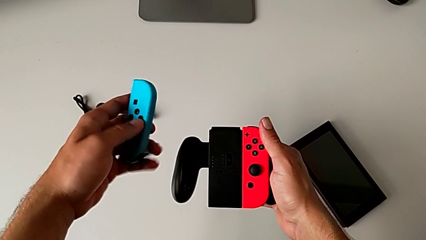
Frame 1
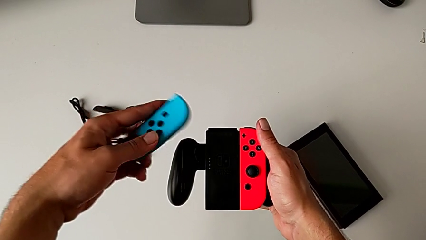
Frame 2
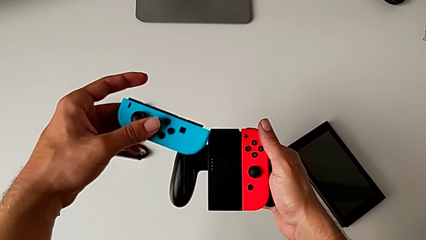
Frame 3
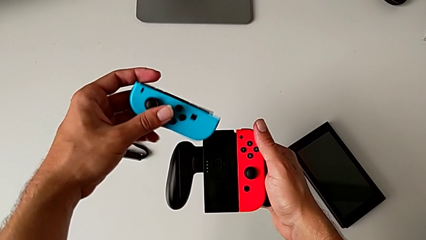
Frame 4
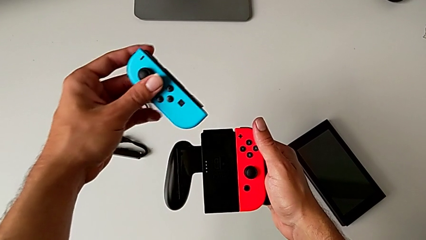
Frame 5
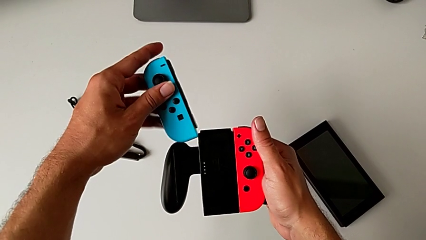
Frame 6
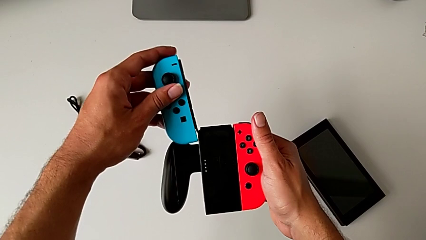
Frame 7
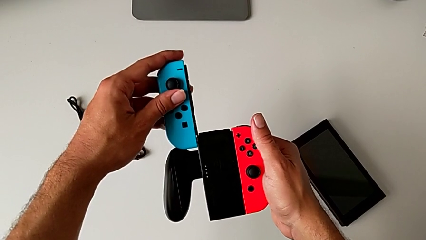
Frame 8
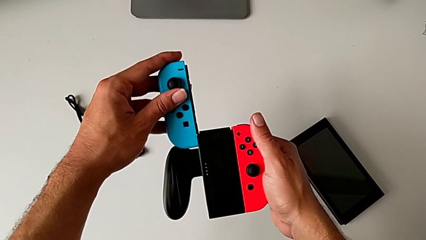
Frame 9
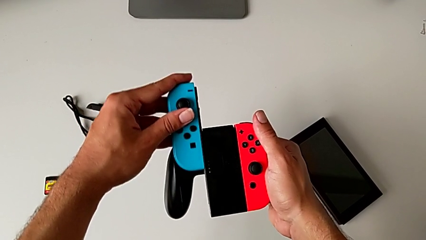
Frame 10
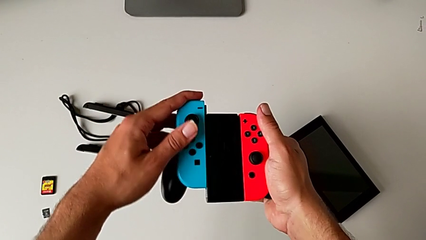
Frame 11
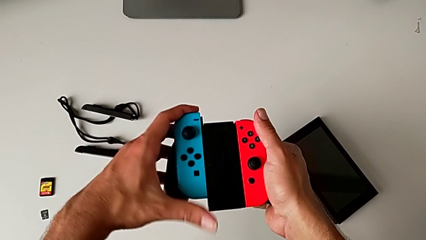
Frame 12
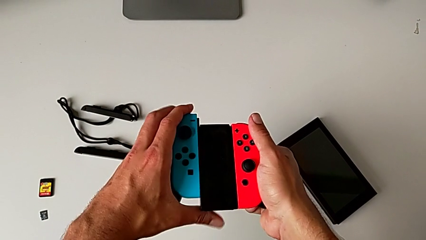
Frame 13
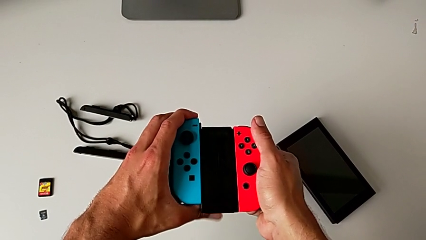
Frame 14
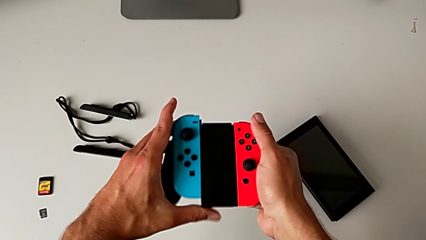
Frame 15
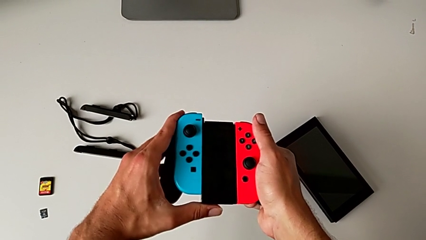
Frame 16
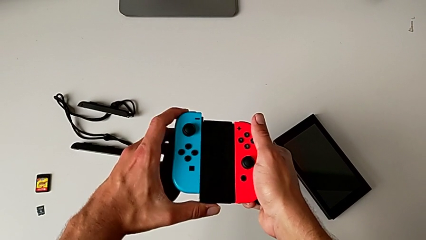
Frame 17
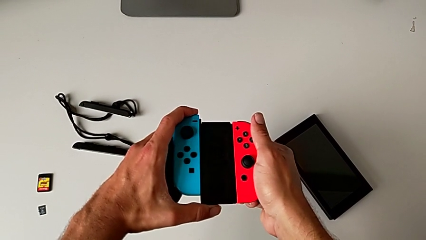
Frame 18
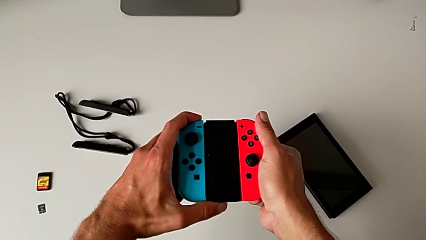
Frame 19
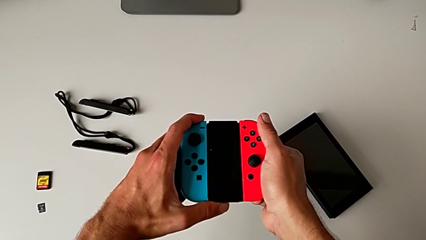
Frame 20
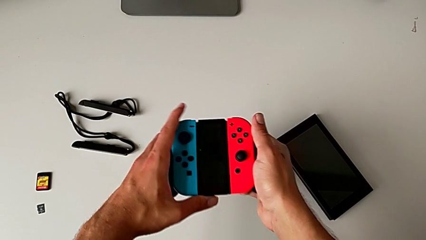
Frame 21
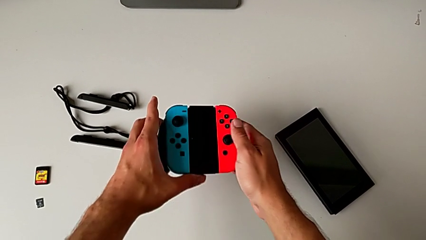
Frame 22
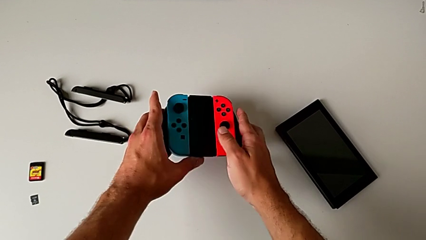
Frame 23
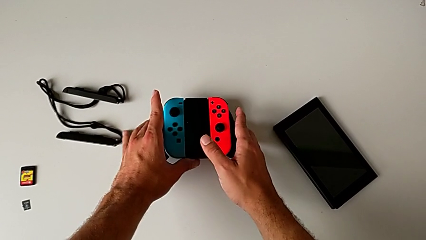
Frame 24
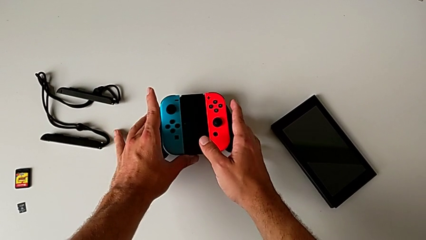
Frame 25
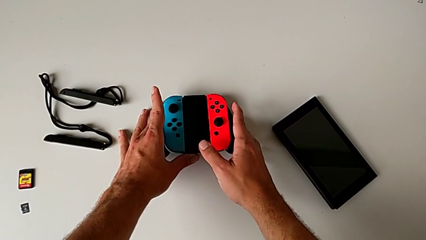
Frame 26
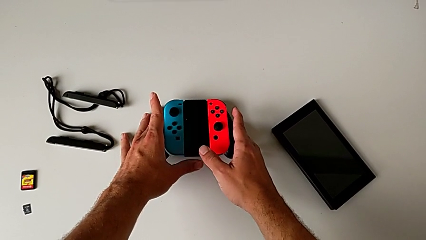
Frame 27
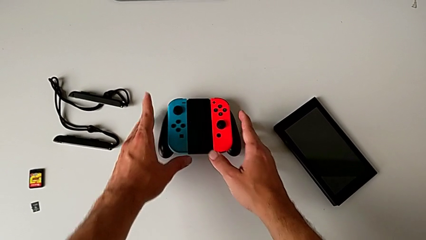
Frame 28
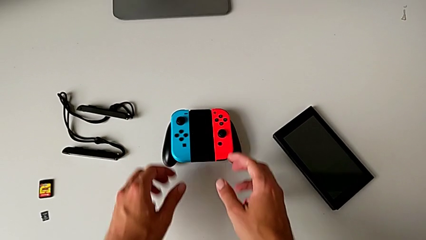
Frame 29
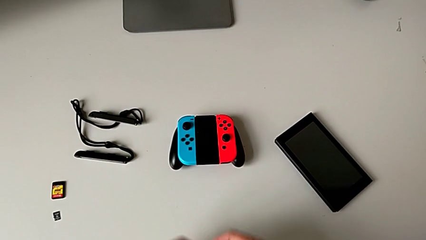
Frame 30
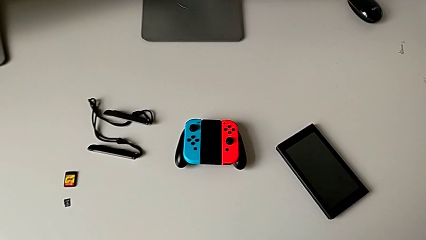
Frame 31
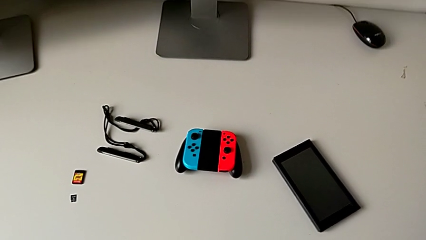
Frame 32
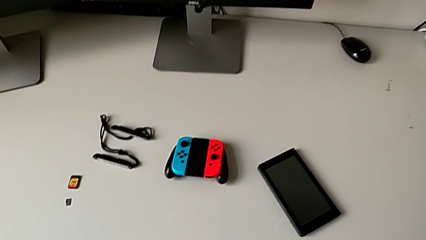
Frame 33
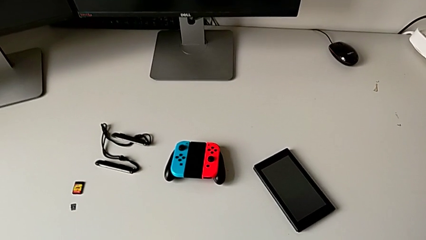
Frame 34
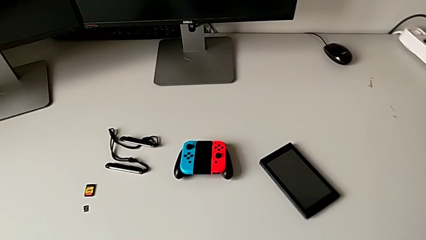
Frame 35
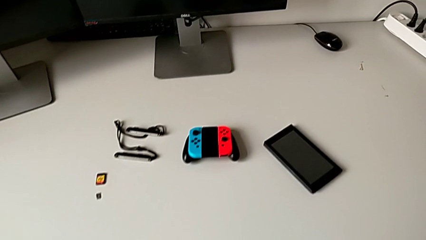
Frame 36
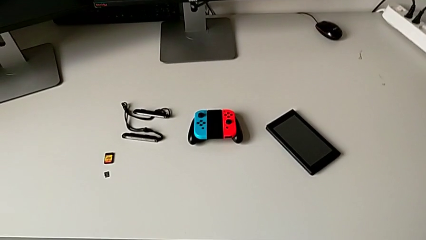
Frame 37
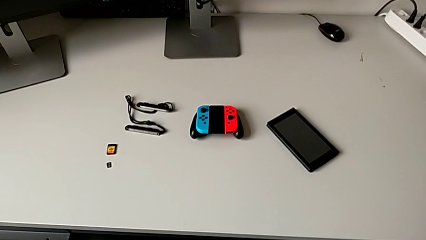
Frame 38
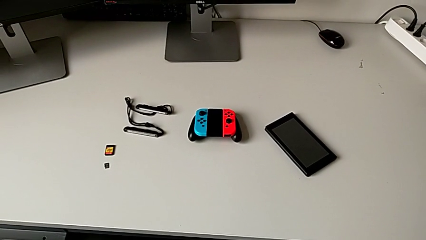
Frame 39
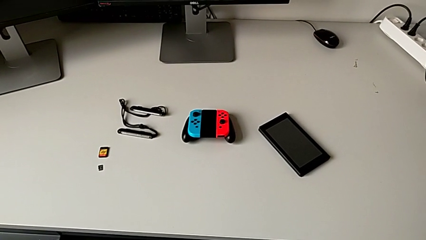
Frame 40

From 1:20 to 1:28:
The camera wearer is attaching the red and blue Joy-Con controllers to the Joy-Con Comfort grip. They rotate the blue Joy-Con controller, insert it, slide it and push it, all with the left hand. They place the comfort grip.

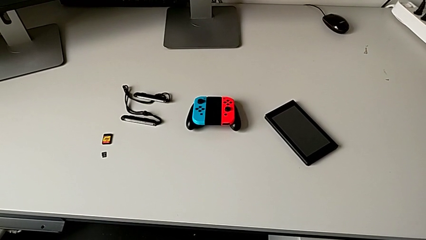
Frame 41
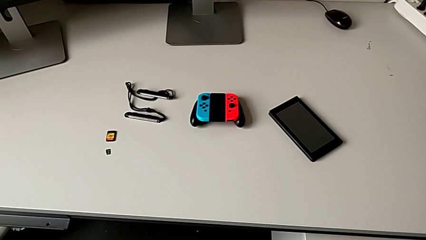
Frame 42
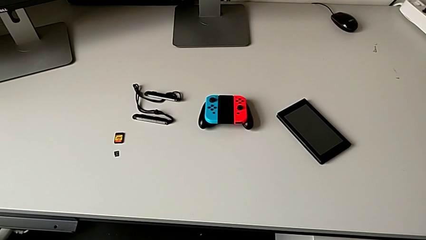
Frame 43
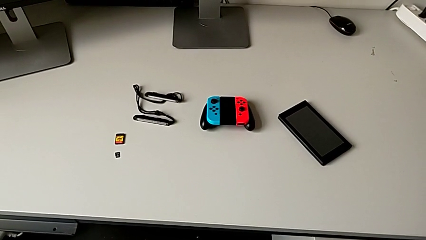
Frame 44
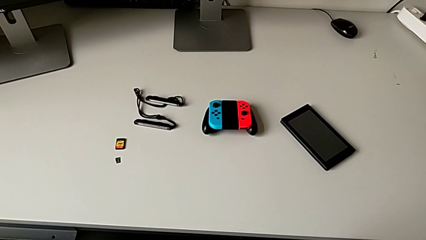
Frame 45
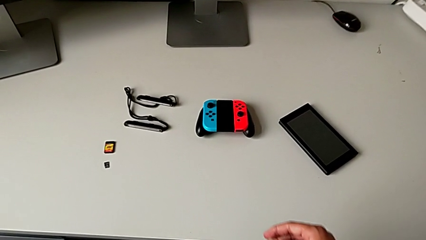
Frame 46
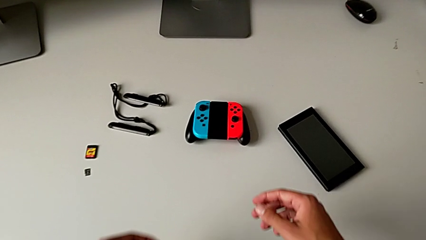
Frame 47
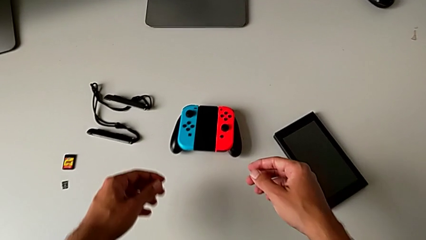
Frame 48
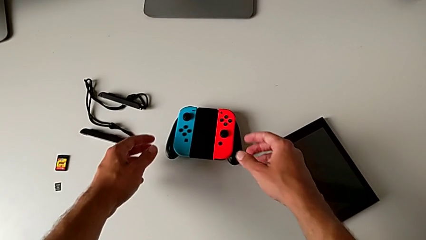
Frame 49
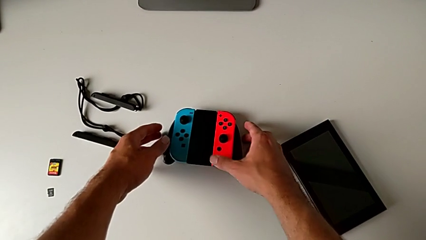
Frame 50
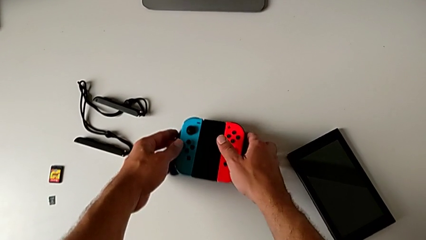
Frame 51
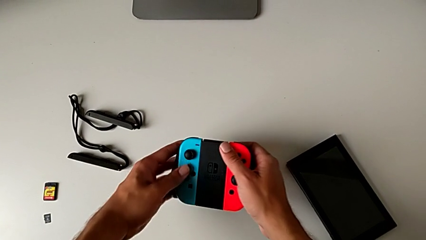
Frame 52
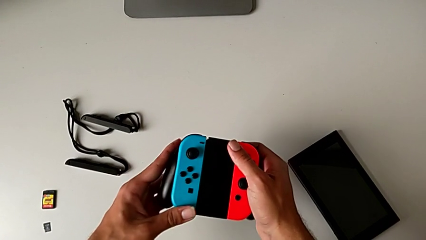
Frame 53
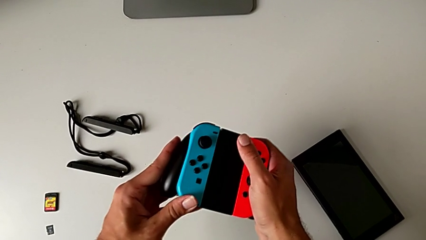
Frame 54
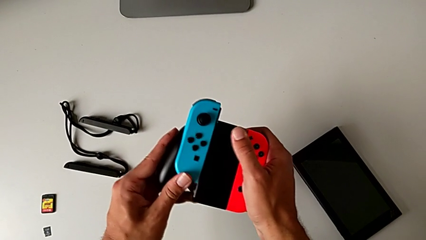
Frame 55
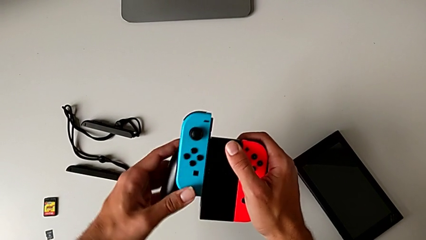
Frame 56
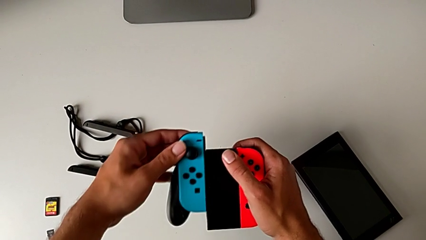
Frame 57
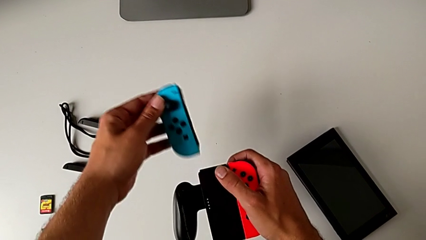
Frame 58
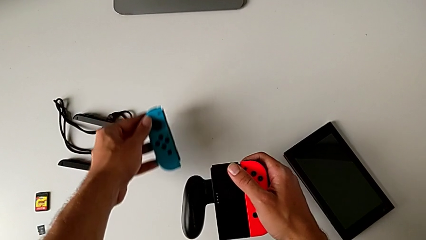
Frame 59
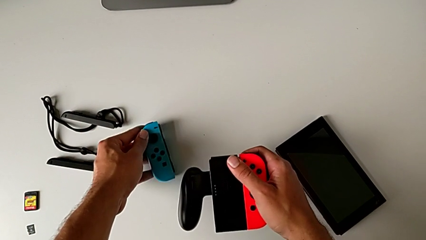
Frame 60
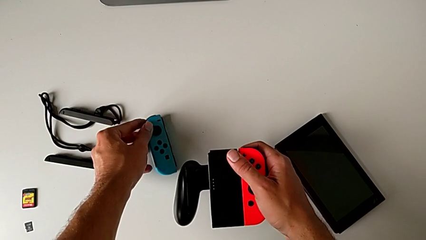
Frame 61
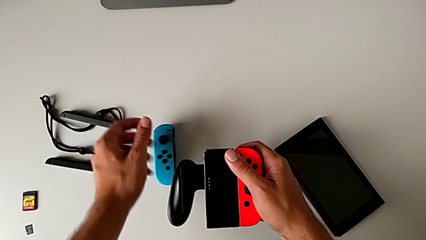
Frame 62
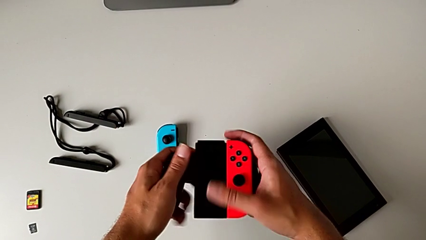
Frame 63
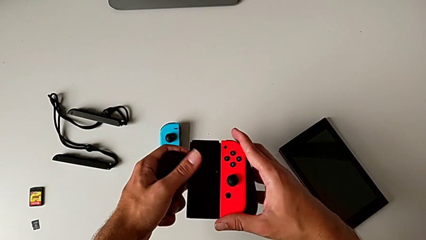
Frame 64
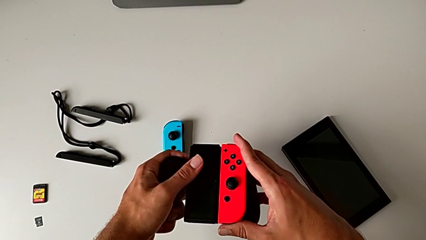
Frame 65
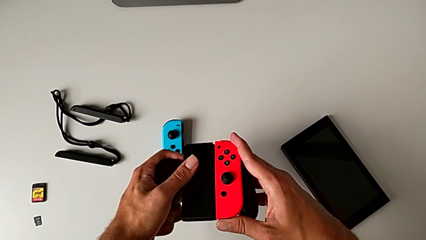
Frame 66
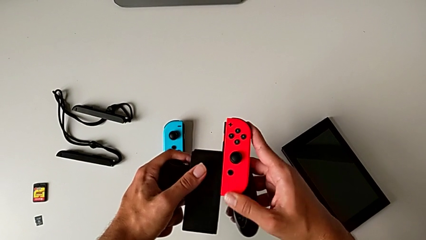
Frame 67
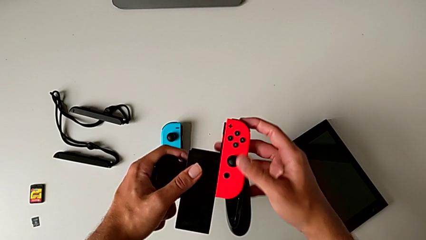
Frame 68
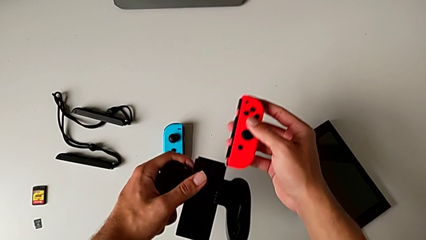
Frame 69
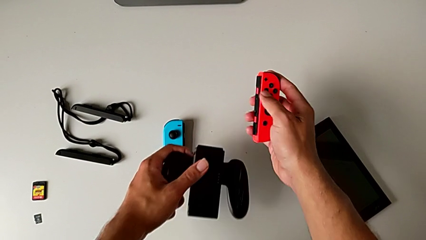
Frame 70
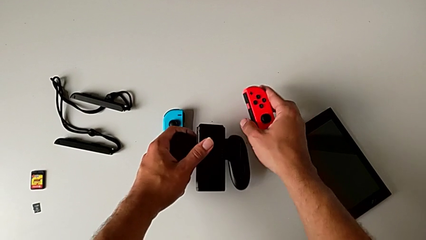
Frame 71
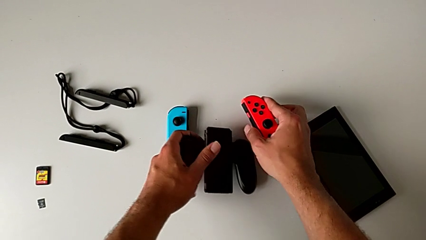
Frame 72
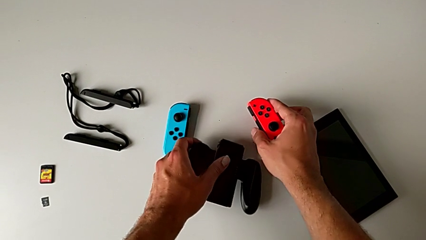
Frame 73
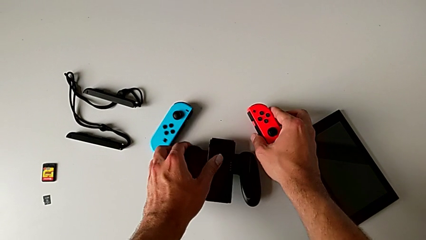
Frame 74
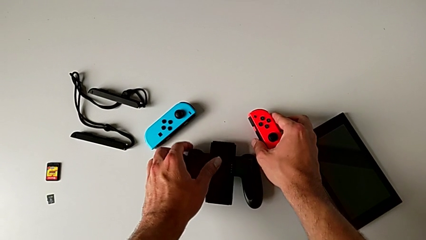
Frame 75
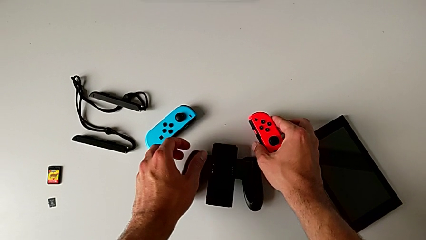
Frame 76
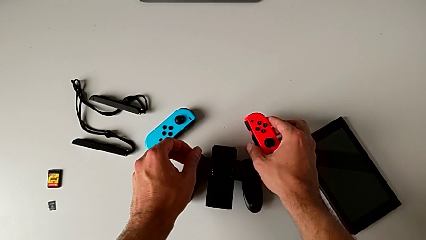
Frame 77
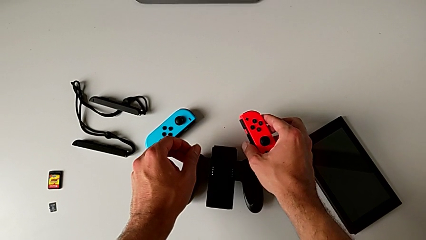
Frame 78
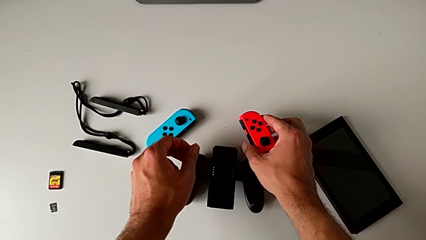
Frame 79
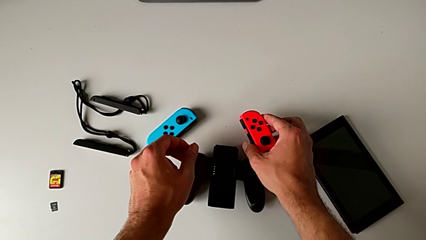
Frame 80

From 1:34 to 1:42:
The camera wearer detaches the red and blue Joy-Con controllers from the Joy-Con Comfort grip. They grab the comfort grip with the right hand, push the blue Joy-Con controller with the left hand, withdraw it, hold the comfort grip with the right hand and place the blue Joy-Con controller with the left hand. They hold the red Joy-Con controller, push it, withdraw it, place the Joy-Con controller and place the comfort grip, all with the right hand.
